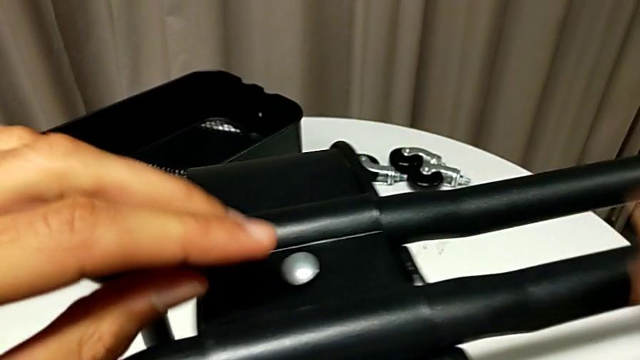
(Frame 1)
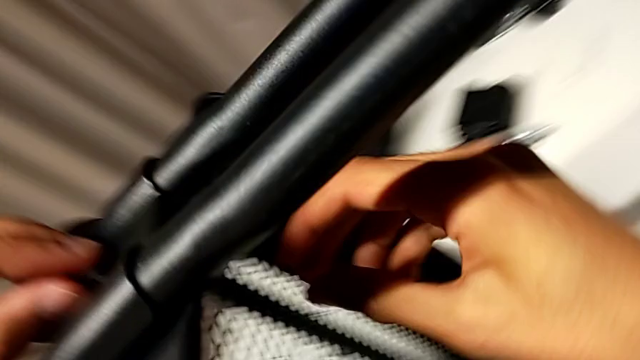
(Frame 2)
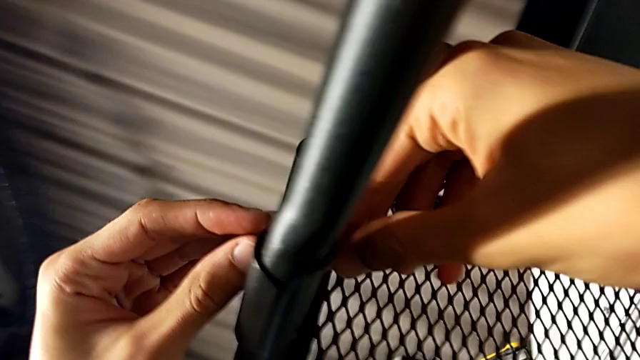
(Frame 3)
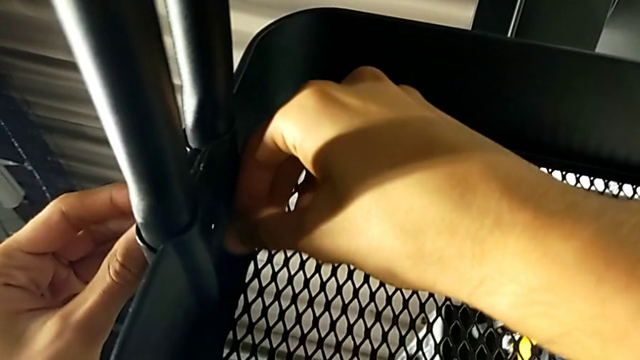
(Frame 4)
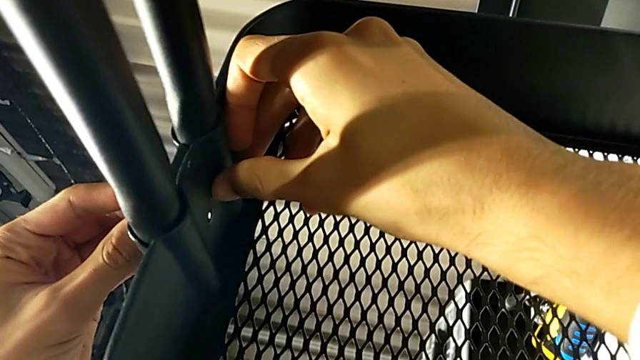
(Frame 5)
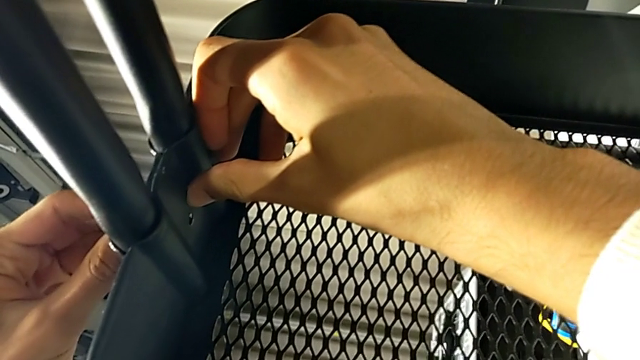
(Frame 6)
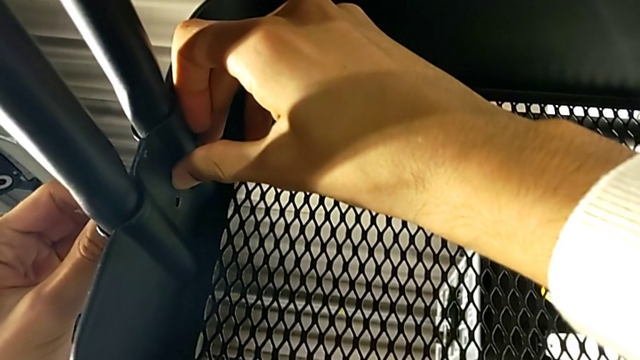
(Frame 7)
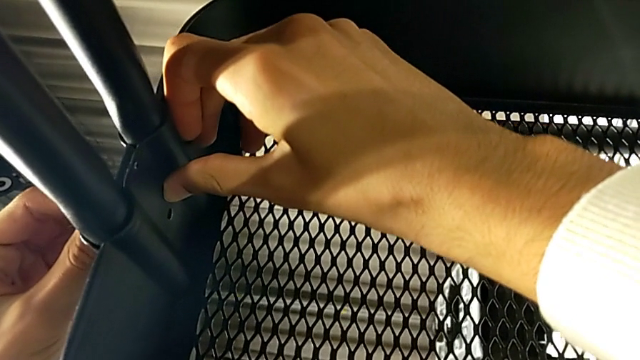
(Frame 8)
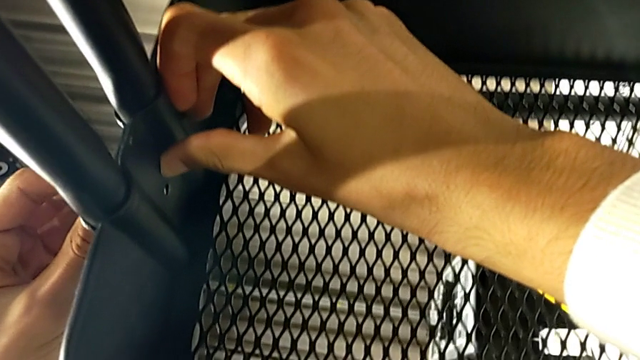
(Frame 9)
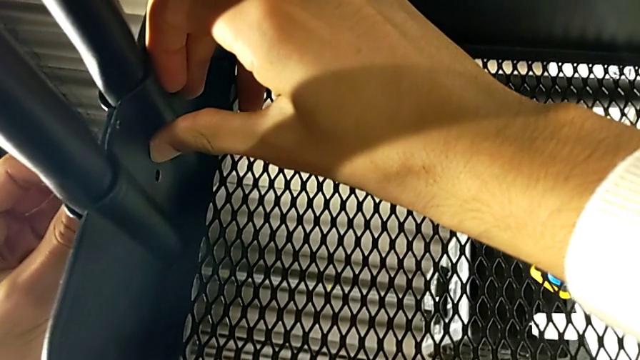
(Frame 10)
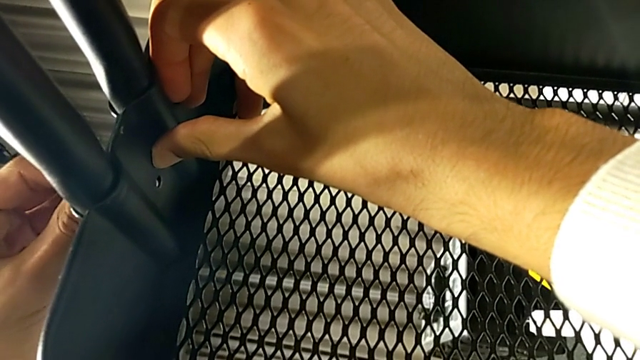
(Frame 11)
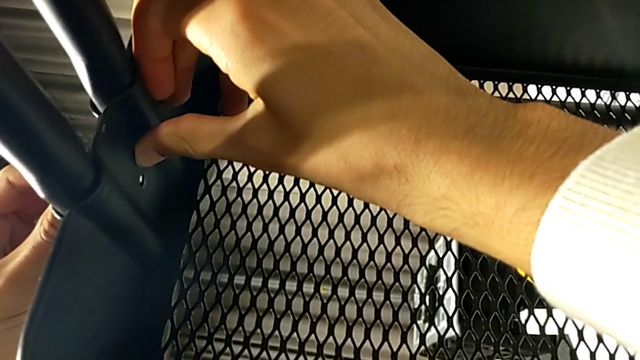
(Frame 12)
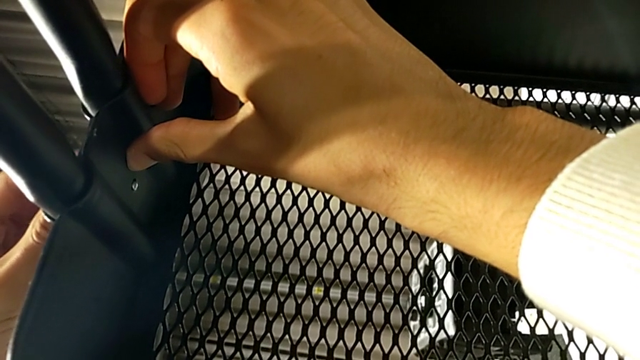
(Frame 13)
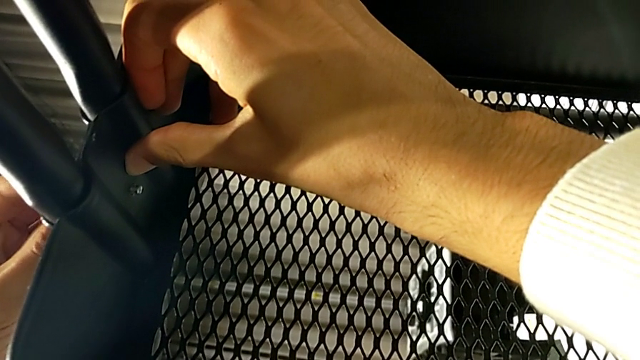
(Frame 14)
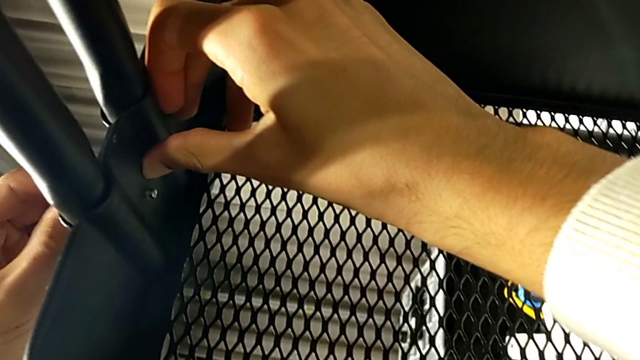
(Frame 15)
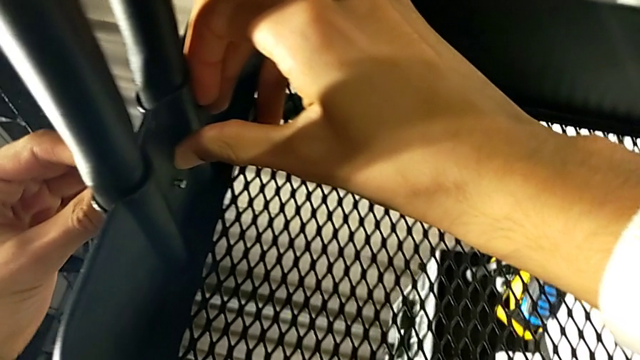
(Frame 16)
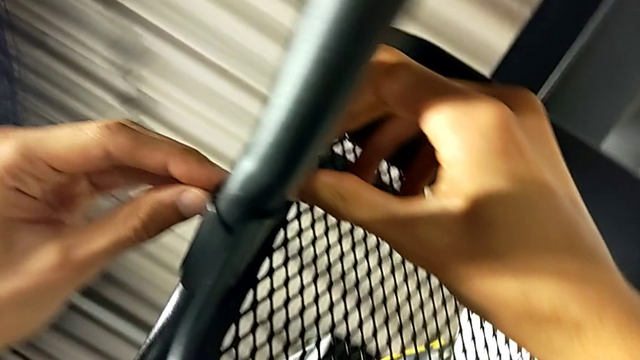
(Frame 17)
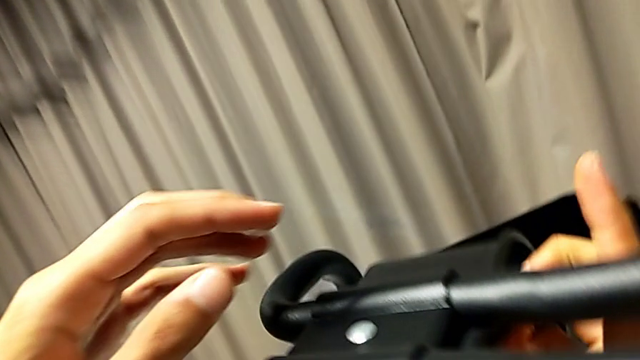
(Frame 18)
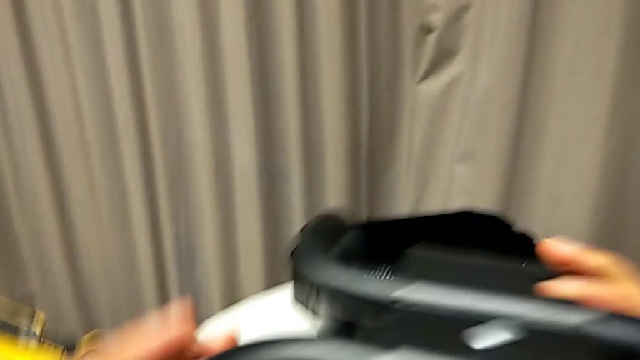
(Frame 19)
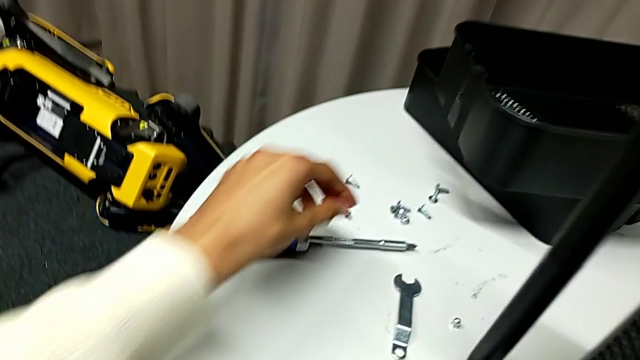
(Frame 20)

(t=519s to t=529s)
The camera wearer is inserting the lower basket. They keep inserting the screw.

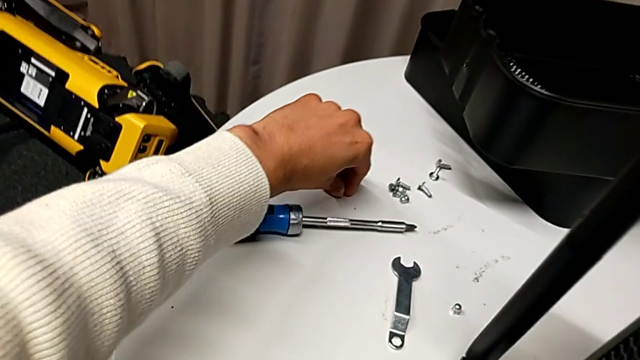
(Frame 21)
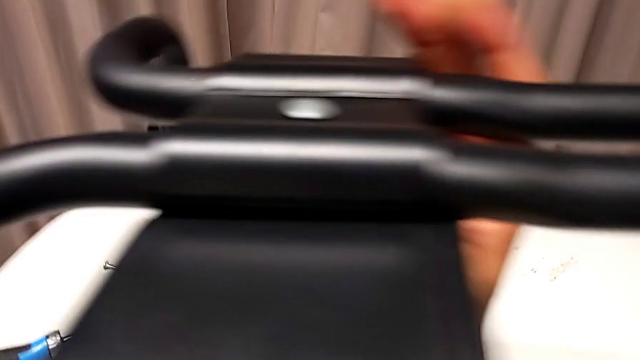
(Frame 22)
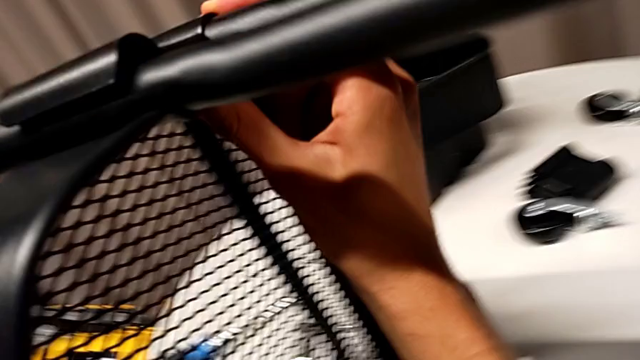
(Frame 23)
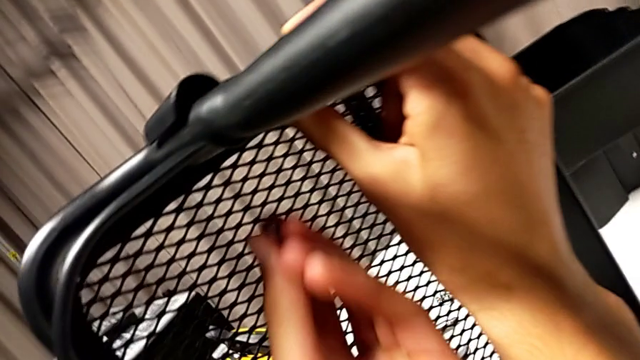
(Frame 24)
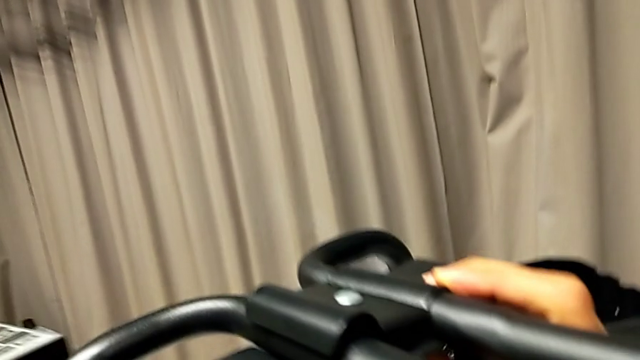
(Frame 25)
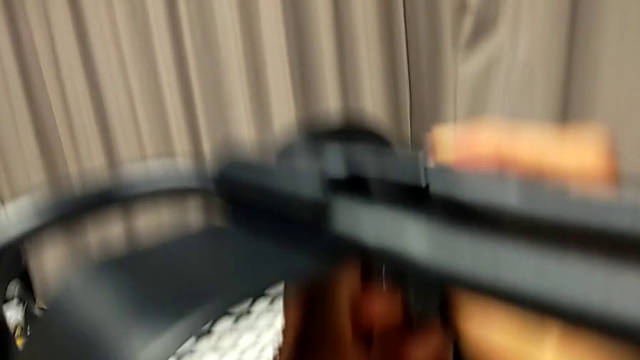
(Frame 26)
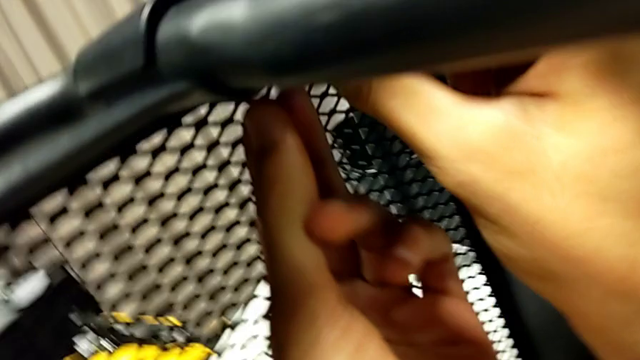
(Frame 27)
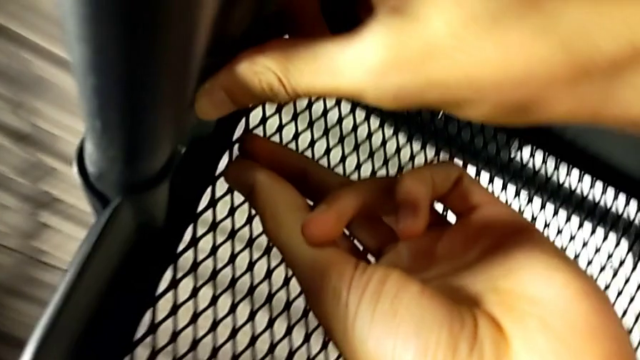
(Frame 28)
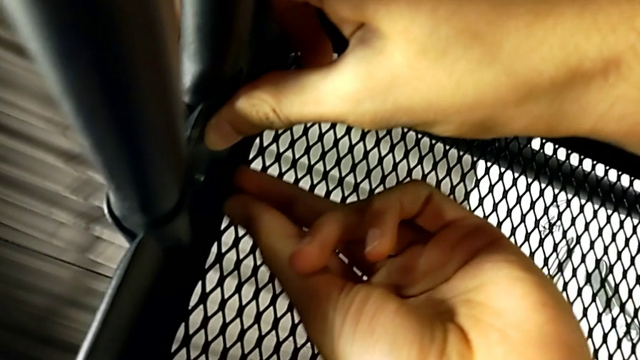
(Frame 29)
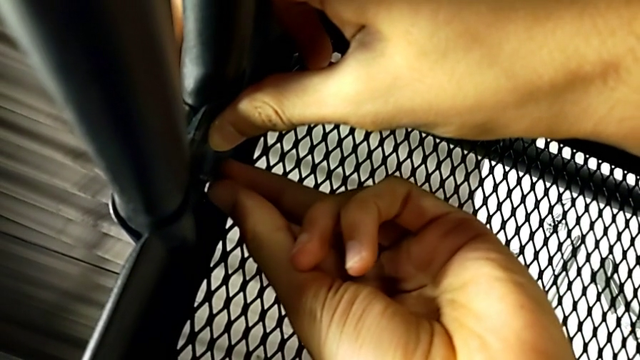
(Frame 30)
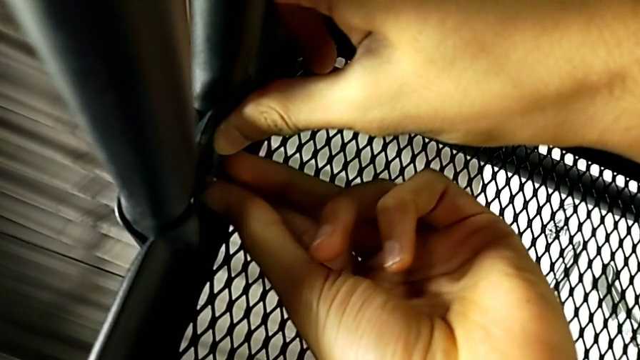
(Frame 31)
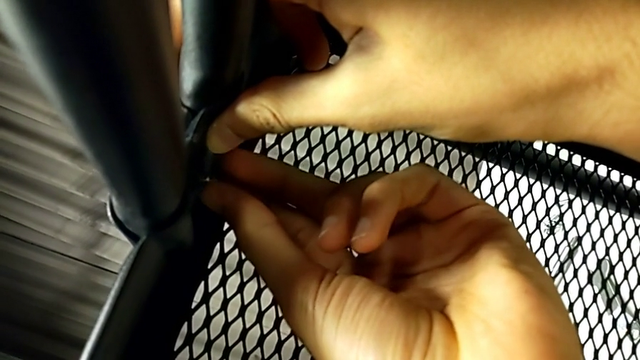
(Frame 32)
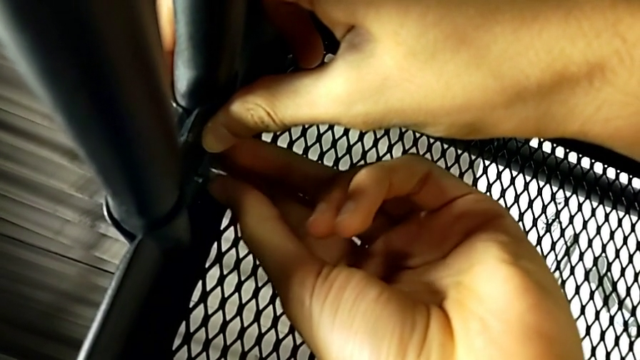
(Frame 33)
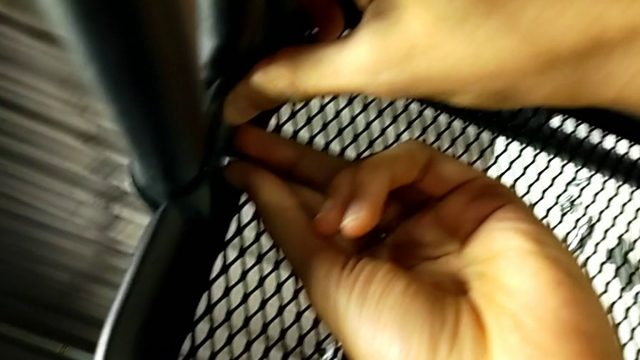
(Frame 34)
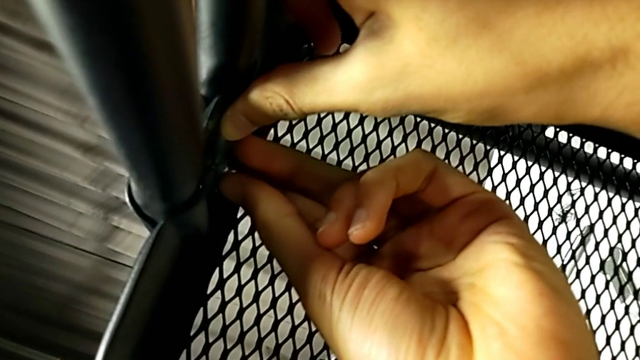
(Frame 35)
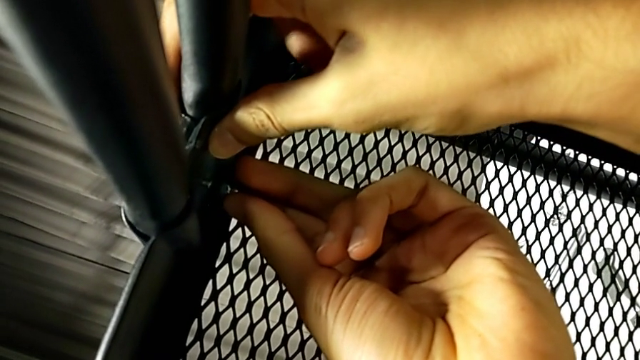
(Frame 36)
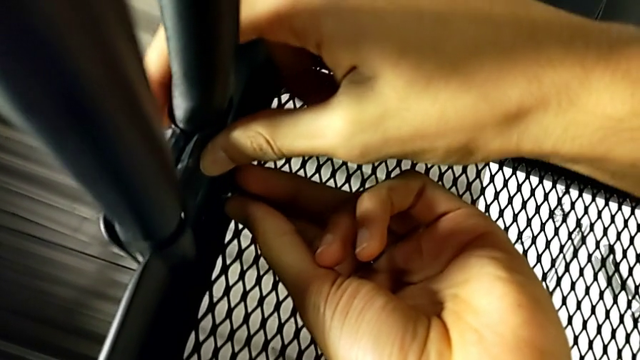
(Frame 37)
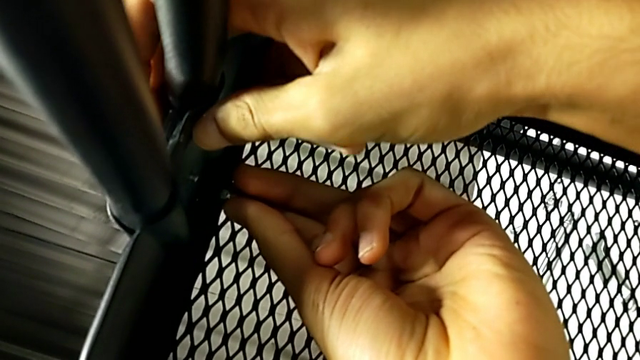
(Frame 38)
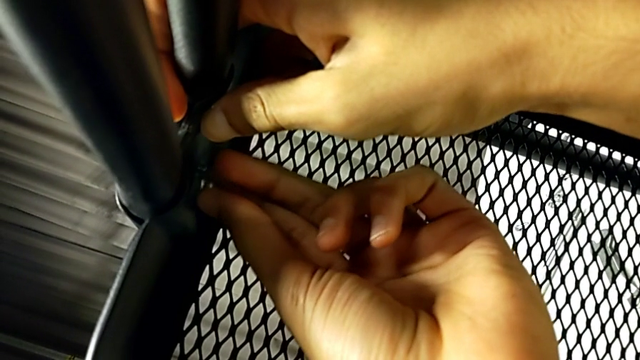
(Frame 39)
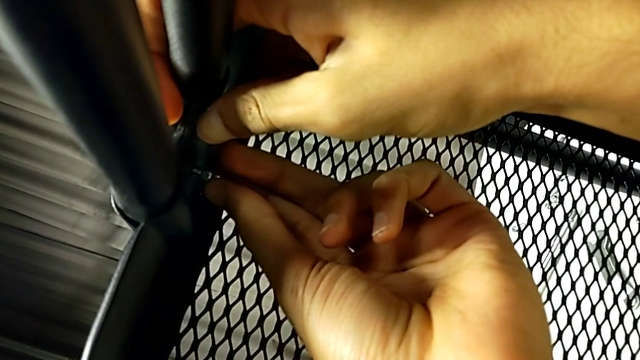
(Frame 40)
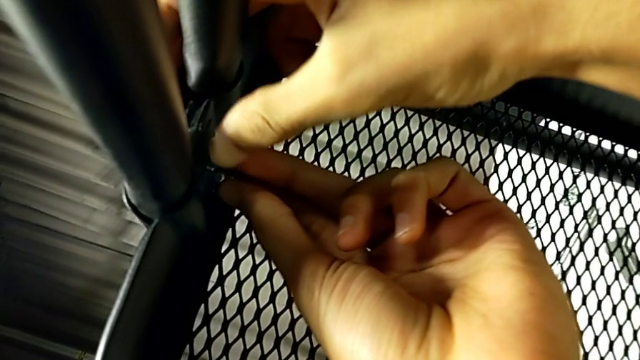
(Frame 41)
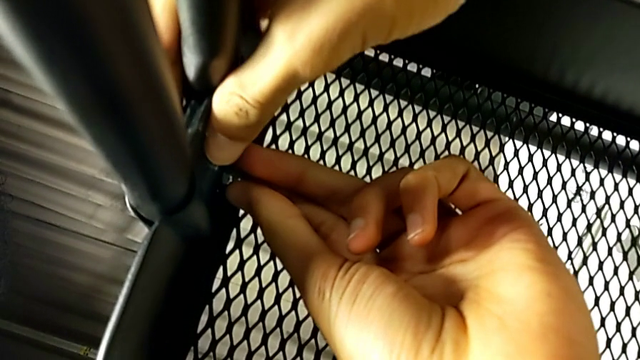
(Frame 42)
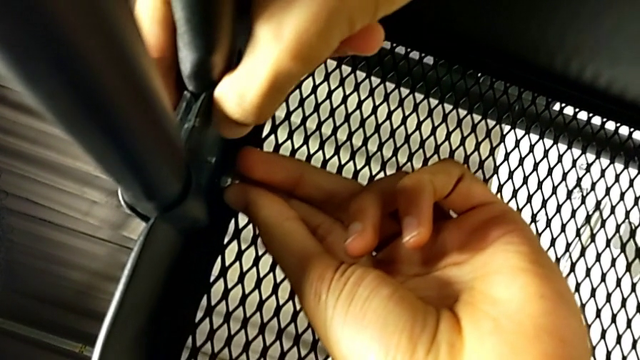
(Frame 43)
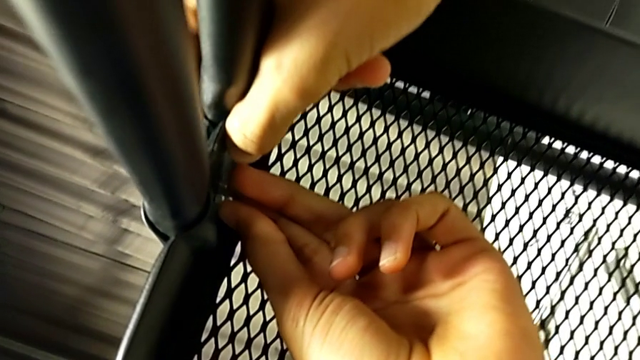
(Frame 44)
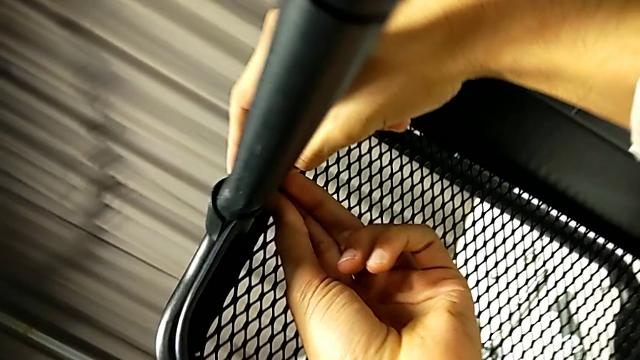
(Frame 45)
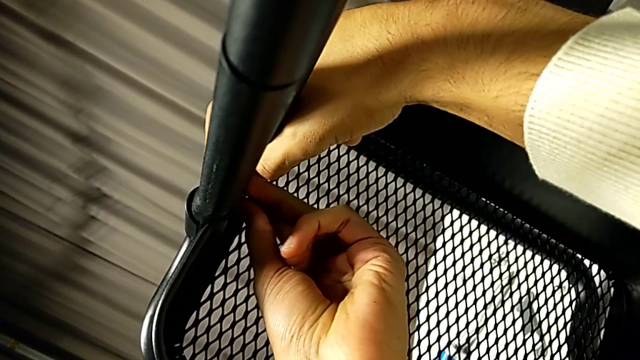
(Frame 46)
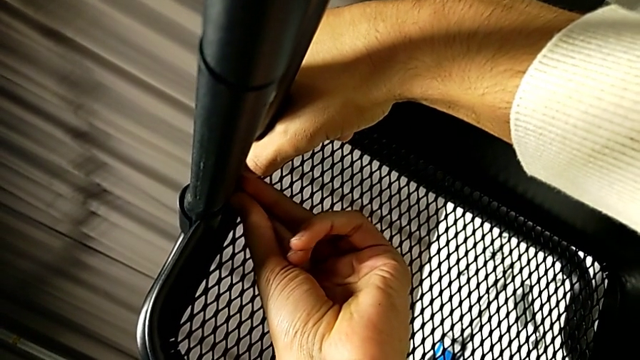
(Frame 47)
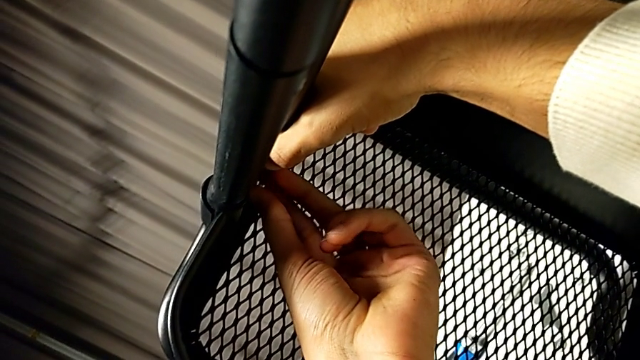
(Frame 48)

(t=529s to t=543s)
The camera wearer is inserting the lower basket. They grab the hexagon cap nut and insert it.
